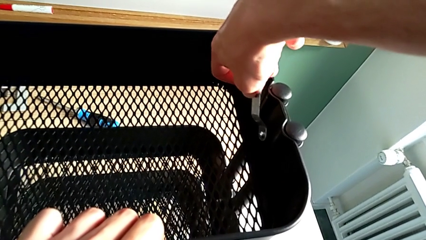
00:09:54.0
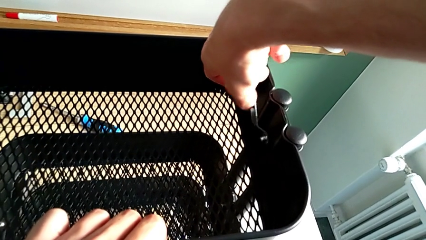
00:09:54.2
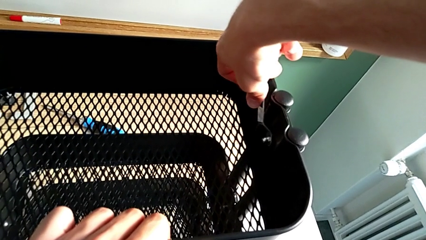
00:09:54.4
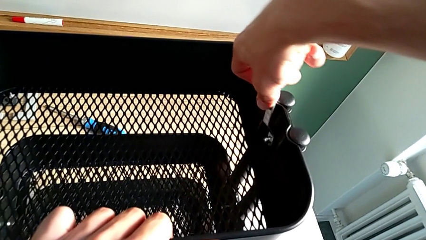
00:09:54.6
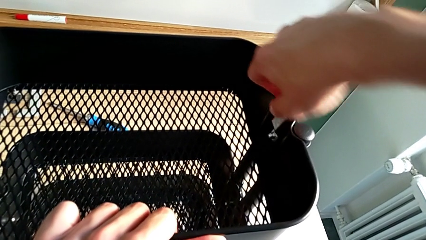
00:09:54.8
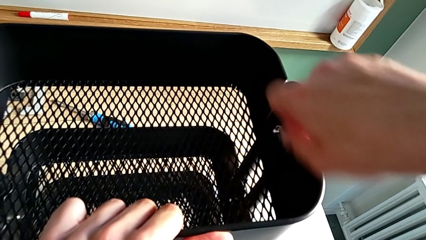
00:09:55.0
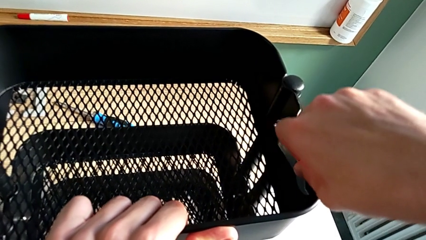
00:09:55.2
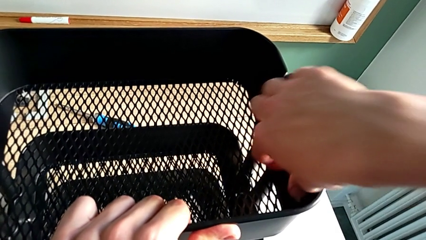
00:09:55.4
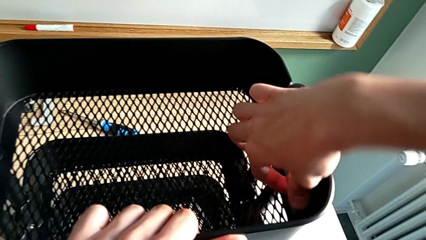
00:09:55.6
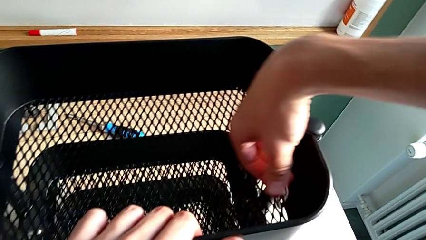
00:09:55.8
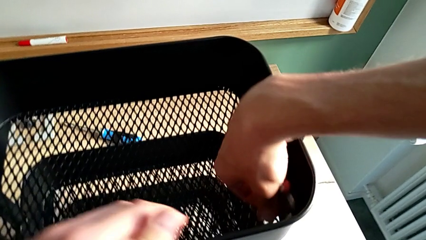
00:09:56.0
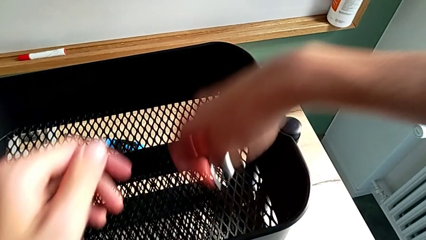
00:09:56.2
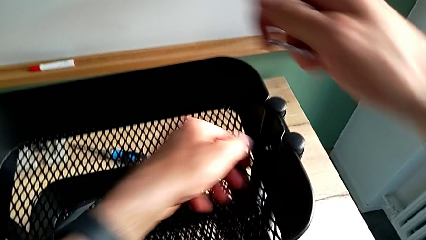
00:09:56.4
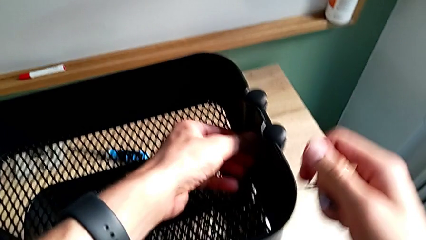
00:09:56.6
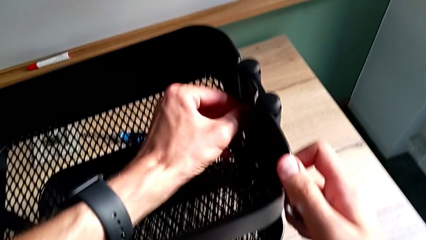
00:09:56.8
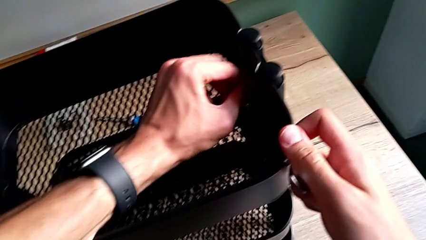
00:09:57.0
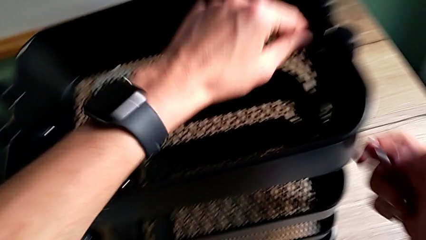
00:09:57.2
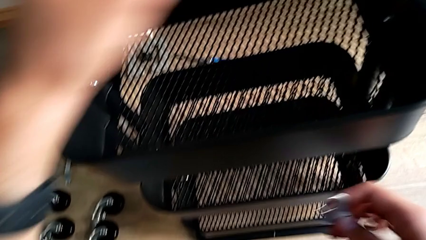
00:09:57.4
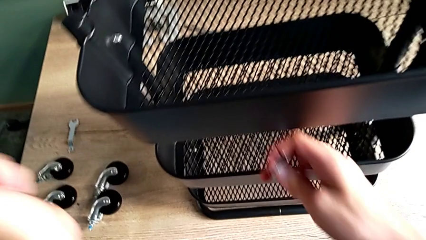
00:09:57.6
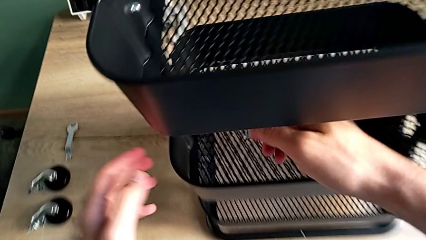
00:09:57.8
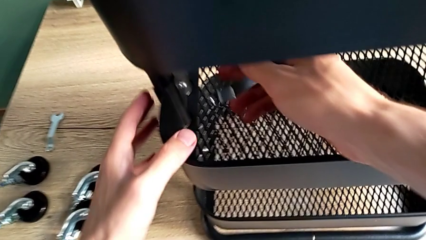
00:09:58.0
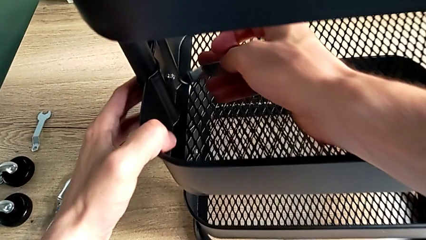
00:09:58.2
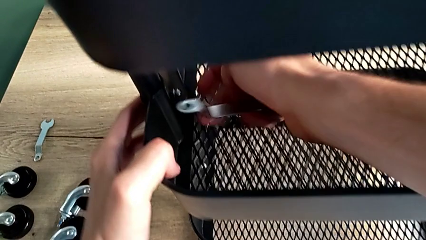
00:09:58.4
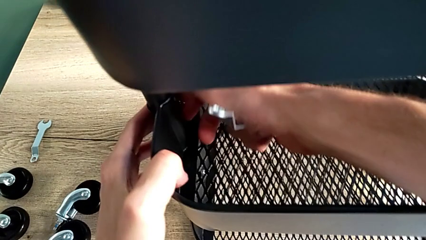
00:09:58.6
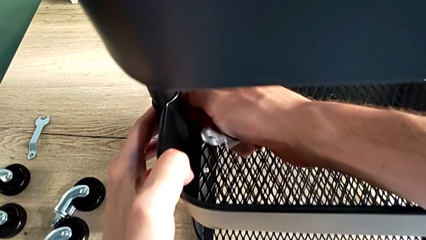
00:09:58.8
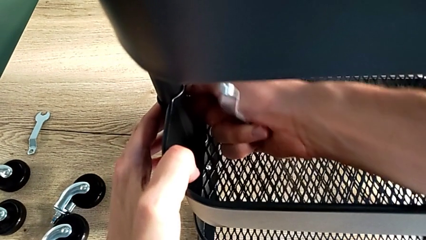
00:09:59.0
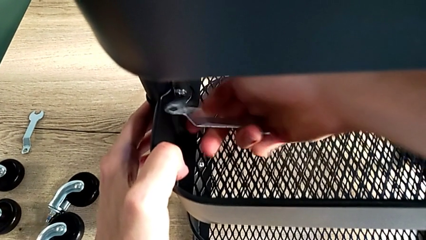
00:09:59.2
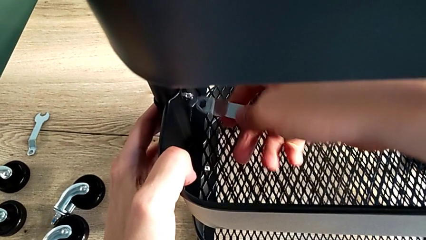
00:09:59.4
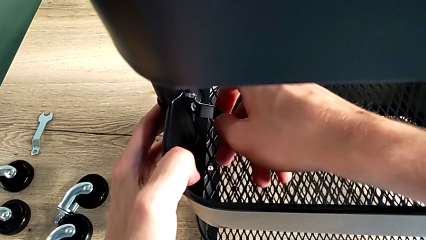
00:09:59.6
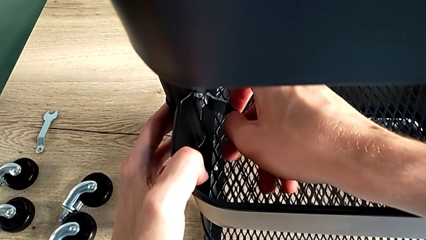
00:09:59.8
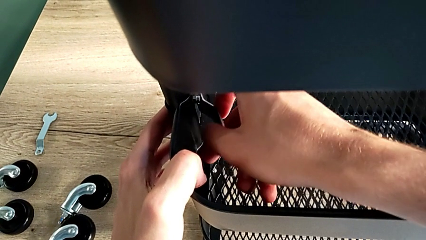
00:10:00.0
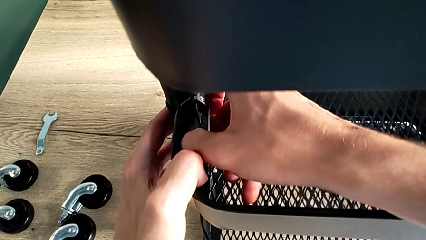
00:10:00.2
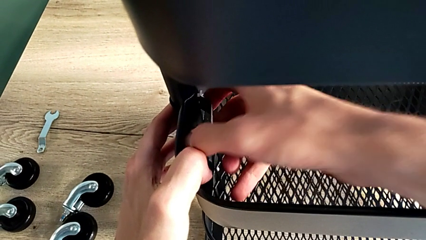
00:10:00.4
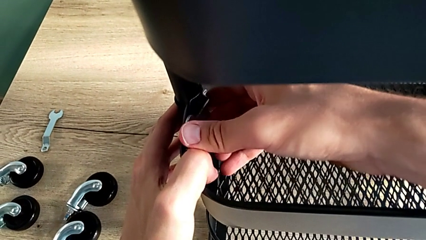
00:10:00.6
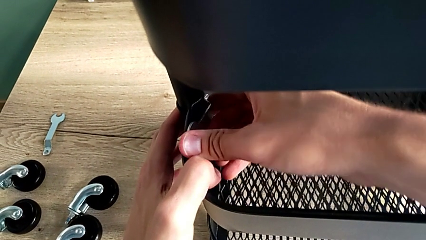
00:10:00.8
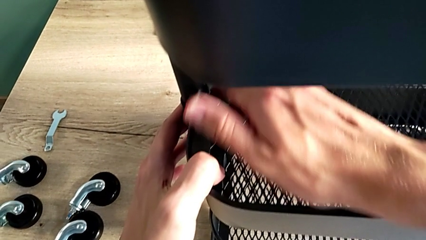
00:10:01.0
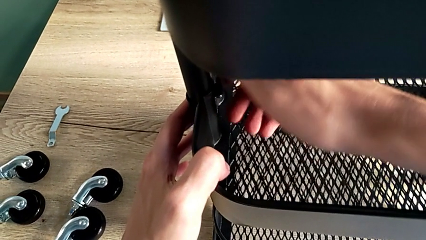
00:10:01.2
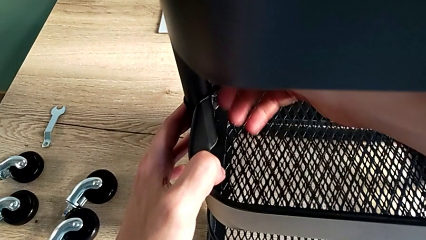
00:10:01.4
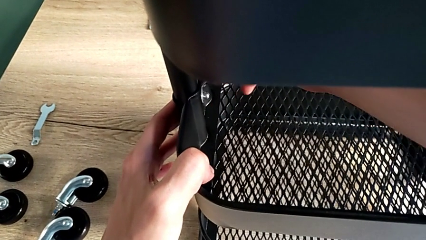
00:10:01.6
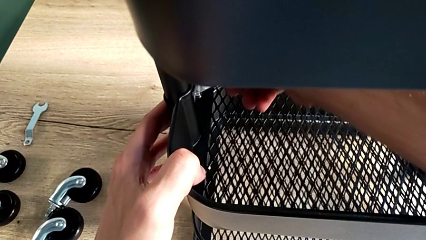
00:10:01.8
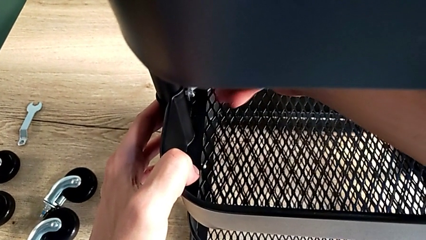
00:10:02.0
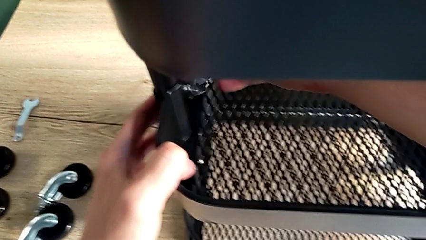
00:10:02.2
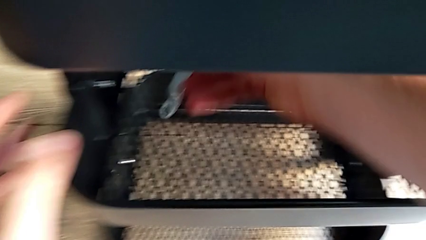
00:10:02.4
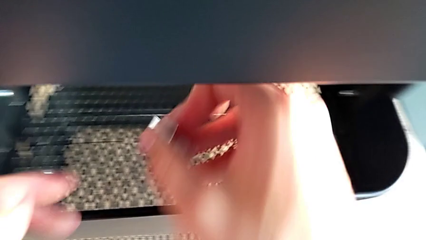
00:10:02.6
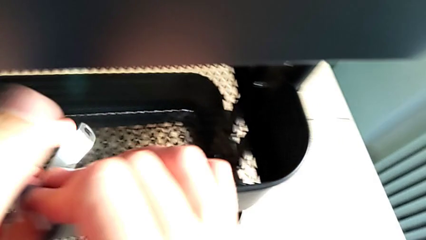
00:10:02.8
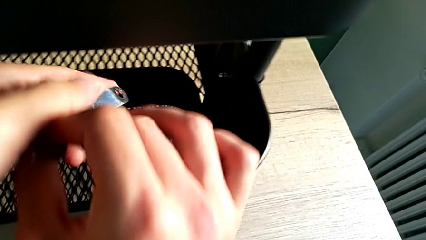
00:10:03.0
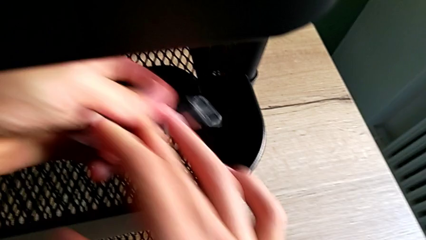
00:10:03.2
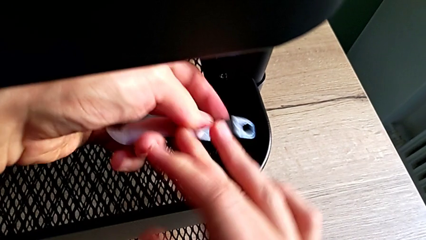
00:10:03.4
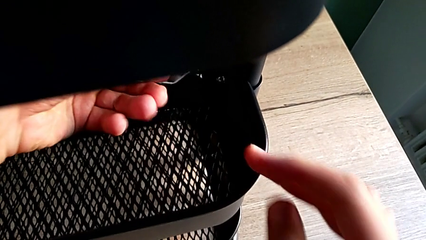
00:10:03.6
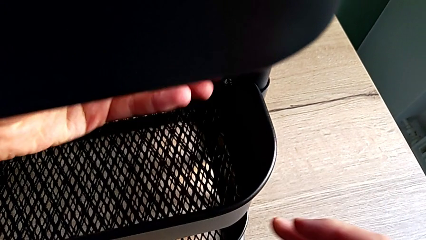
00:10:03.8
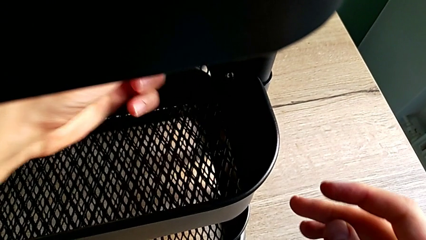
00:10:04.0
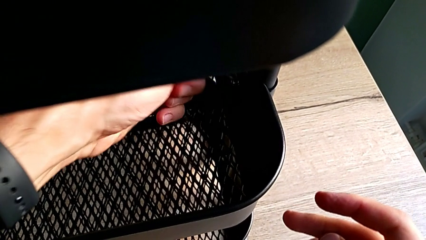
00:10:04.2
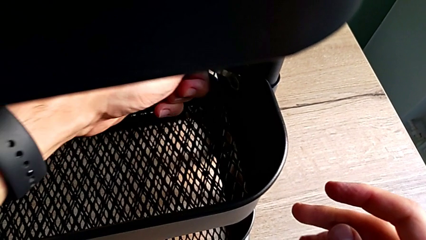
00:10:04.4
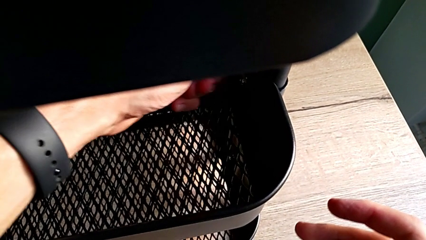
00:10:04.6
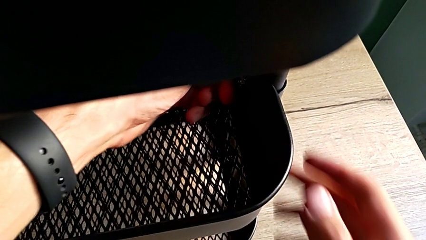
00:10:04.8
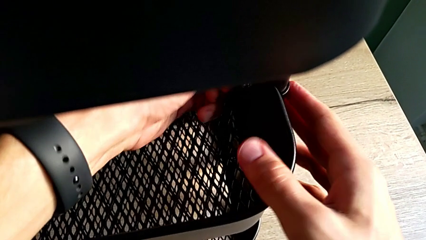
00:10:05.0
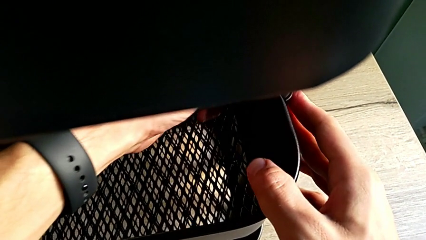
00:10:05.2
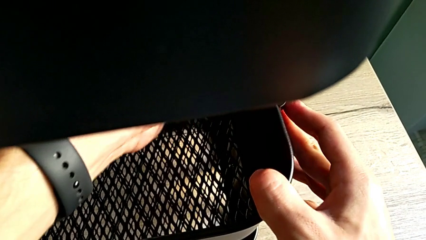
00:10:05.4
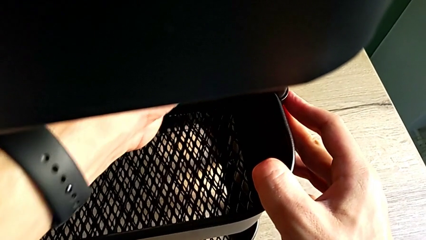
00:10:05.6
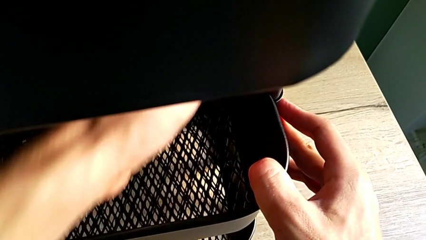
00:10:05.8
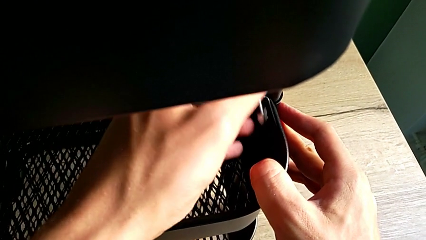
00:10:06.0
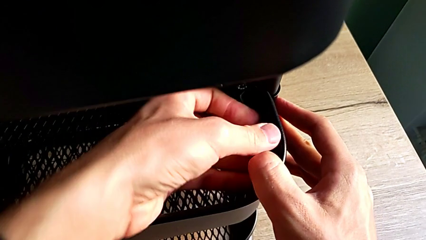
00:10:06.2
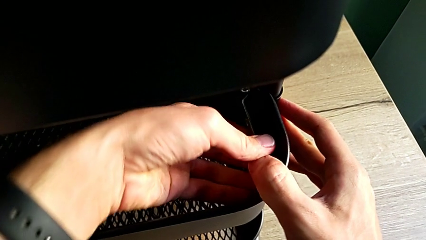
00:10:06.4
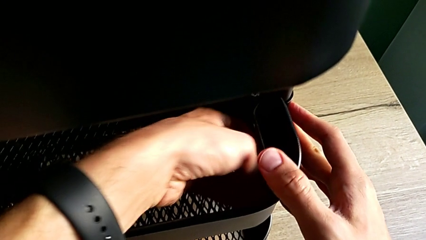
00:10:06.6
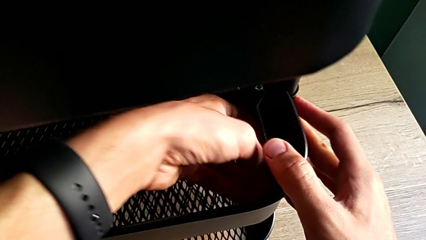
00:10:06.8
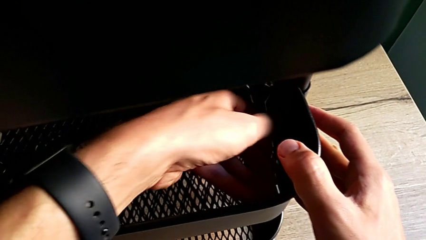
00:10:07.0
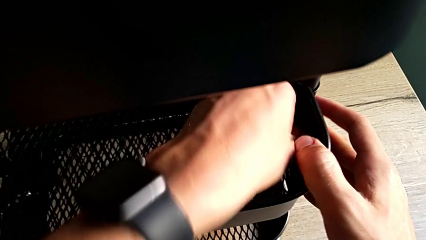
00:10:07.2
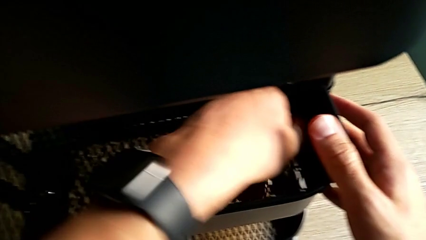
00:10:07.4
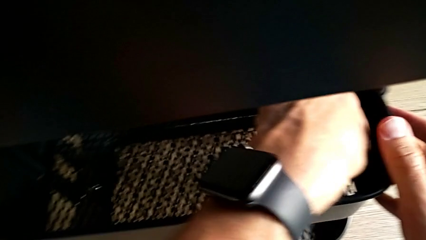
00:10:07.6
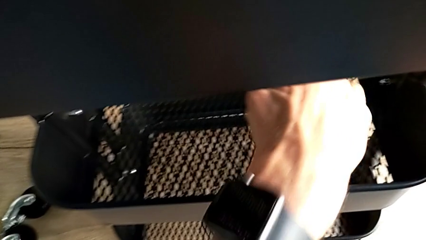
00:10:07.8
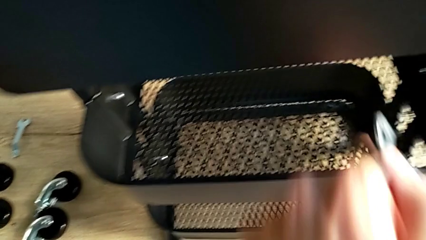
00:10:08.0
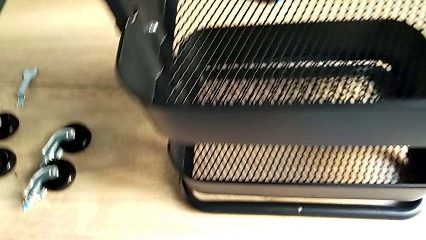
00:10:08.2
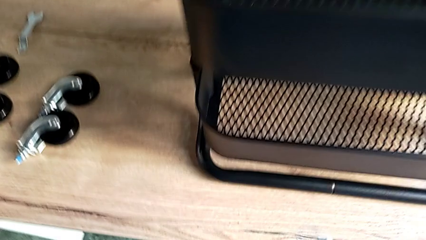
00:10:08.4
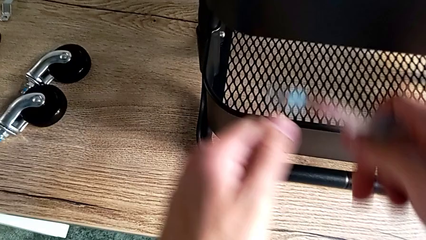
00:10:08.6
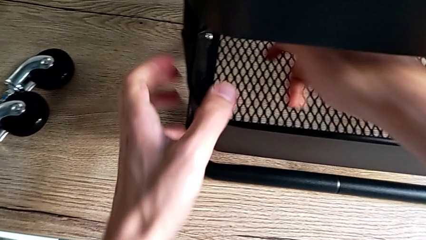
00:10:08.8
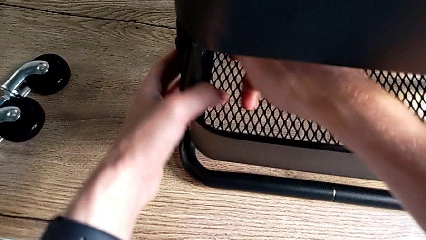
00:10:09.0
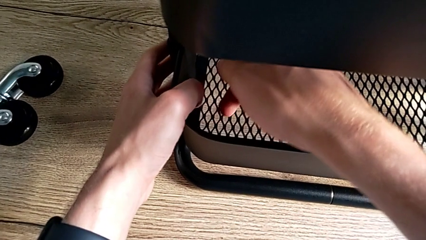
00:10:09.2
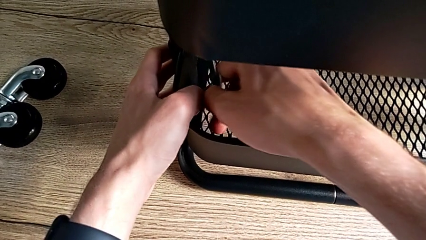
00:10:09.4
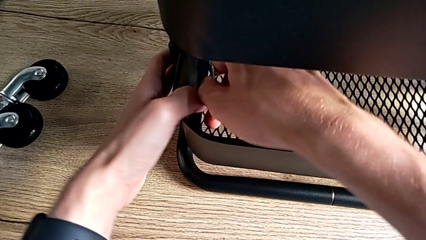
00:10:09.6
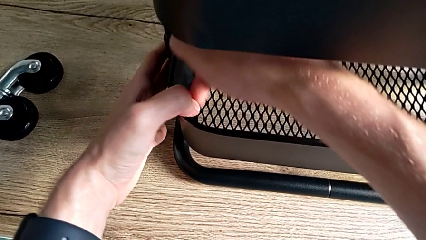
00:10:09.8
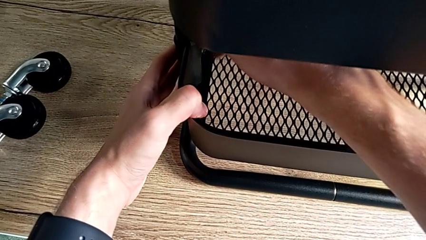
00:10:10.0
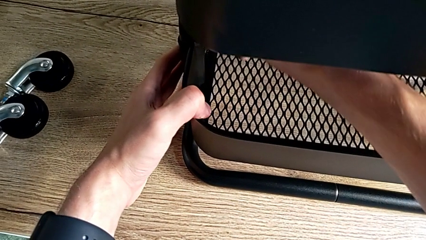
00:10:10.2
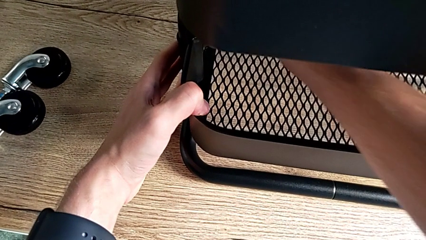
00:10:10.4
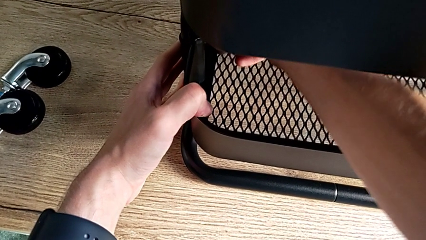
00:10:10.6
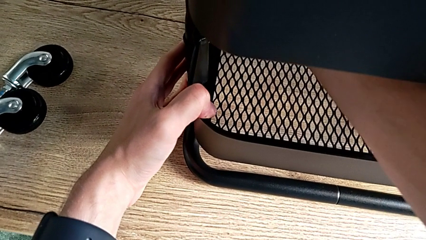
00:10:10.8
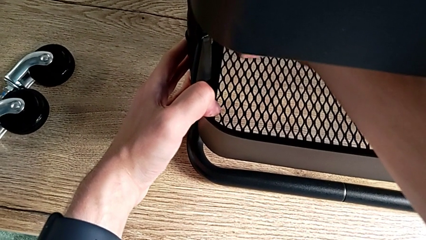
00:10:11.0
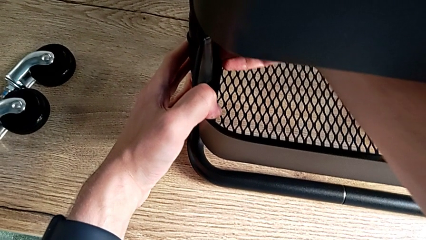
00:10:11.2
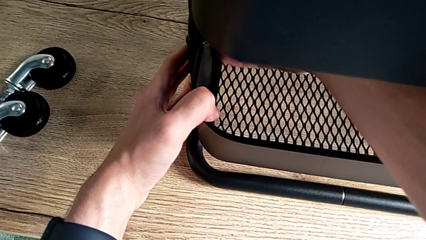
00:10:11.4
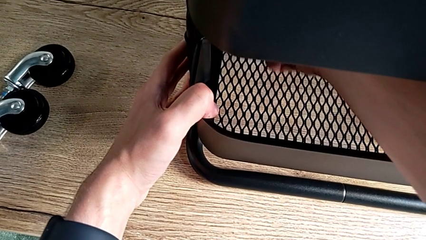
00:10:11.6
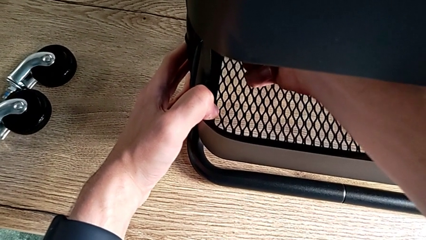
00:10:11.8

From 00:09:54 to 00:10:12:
The camera wearer is validating all the hexagon cap nuts. They screw the second hexagon cap nut, disassemble the spanner wrench, screw the second hexagon cap nut, screw the third hexagon cap nut, place the spanner wrench, screw the third hexagon cap nut, disassemble the spanner wrench, place it, screw the fourth hexagon cap nut, disassemble the spanner wrench and approach the fifth hexagon cap nut.
